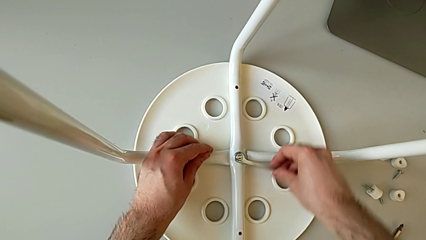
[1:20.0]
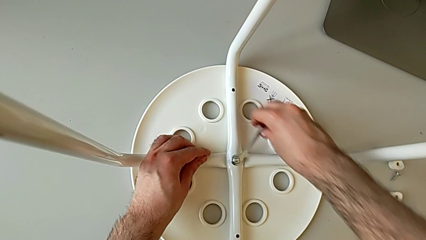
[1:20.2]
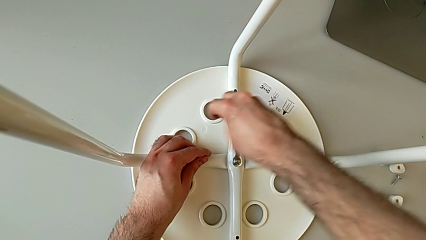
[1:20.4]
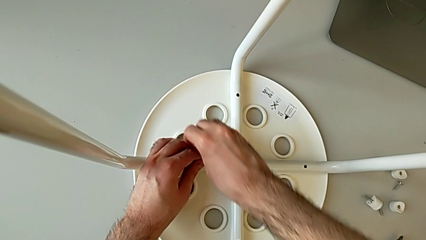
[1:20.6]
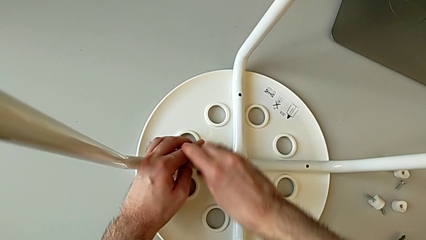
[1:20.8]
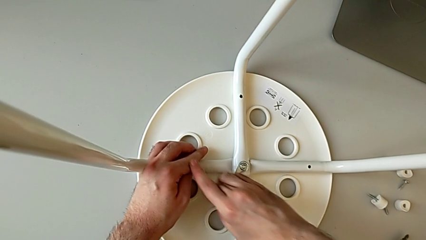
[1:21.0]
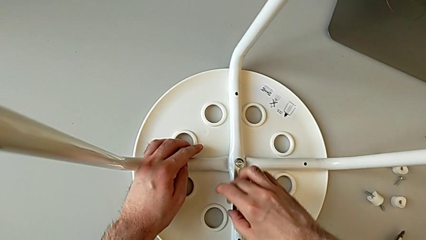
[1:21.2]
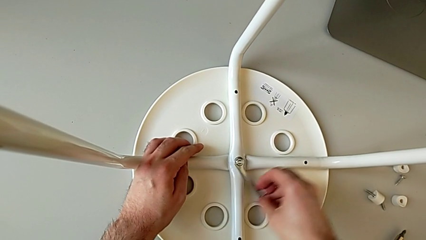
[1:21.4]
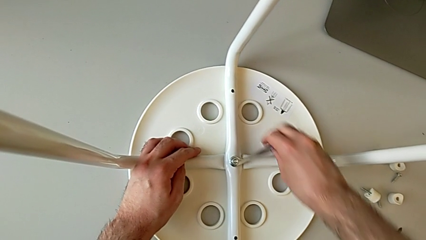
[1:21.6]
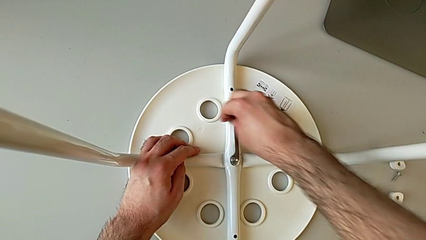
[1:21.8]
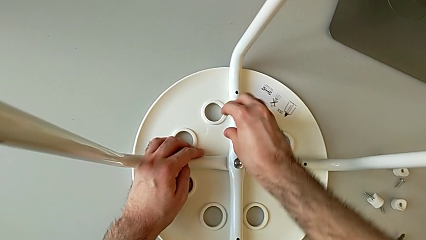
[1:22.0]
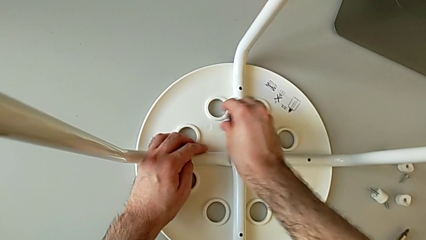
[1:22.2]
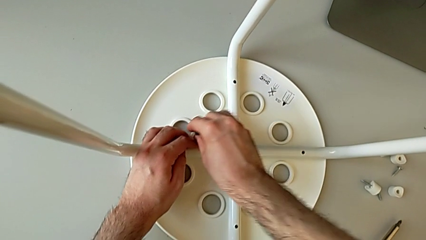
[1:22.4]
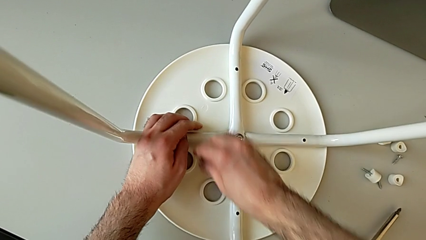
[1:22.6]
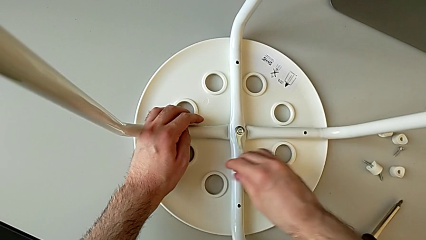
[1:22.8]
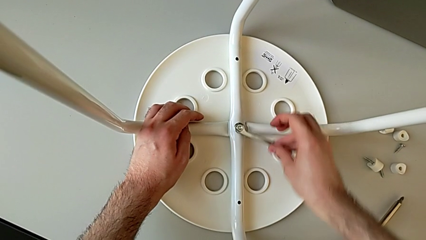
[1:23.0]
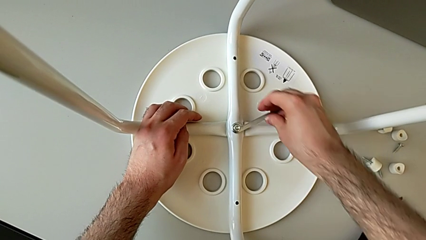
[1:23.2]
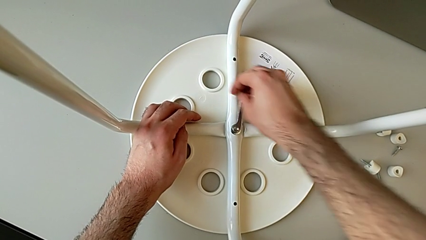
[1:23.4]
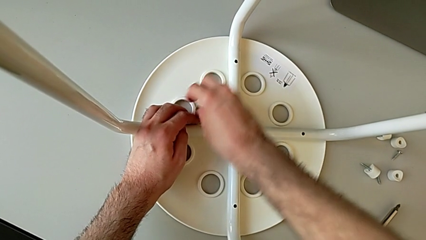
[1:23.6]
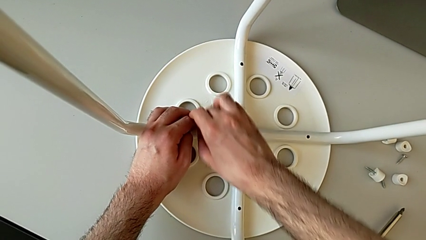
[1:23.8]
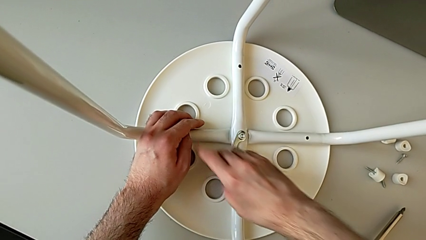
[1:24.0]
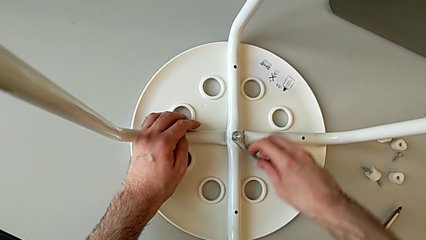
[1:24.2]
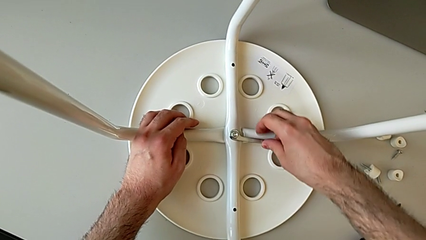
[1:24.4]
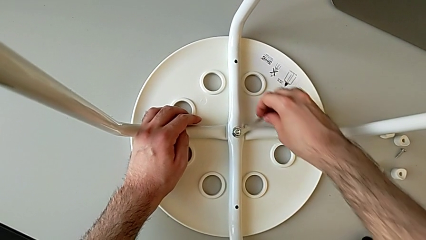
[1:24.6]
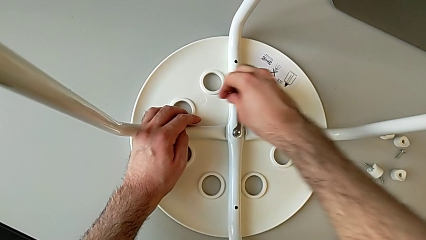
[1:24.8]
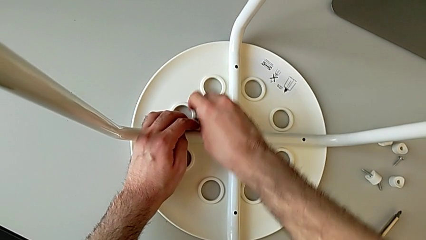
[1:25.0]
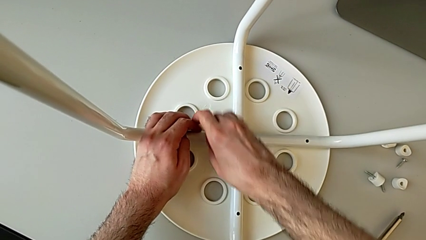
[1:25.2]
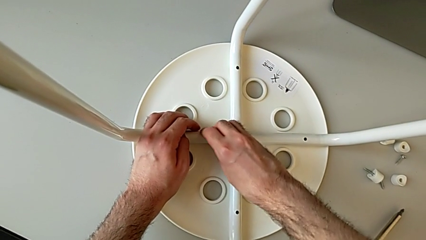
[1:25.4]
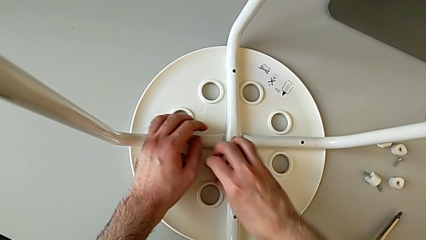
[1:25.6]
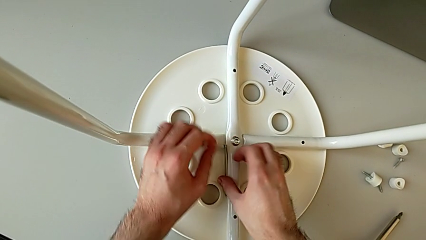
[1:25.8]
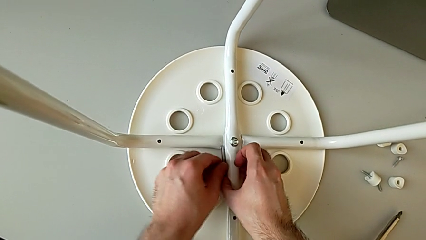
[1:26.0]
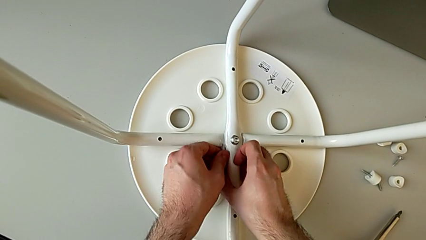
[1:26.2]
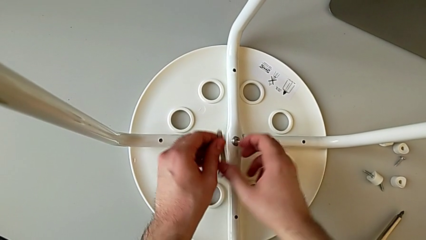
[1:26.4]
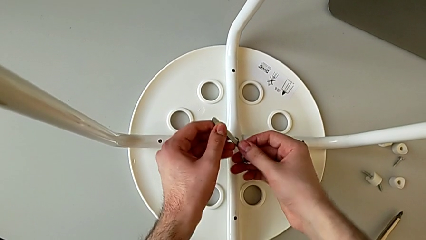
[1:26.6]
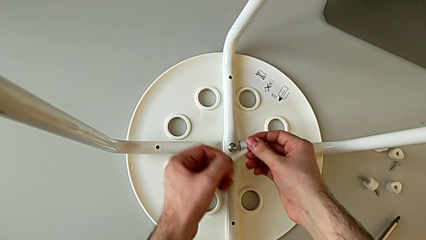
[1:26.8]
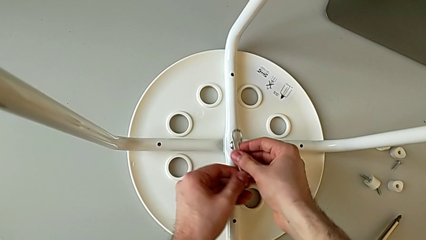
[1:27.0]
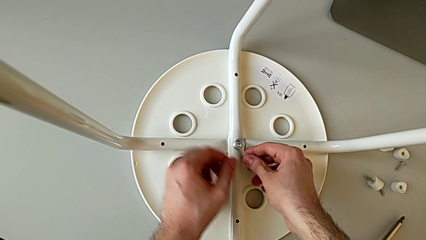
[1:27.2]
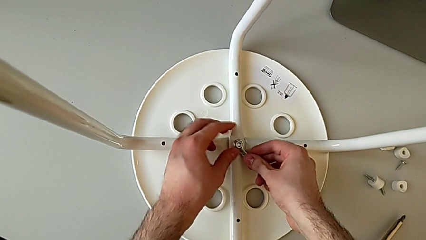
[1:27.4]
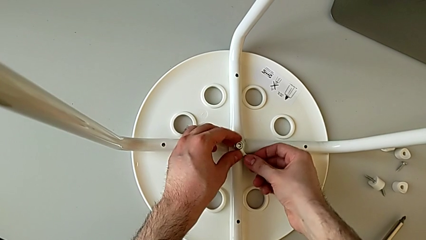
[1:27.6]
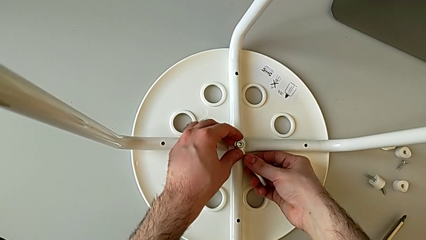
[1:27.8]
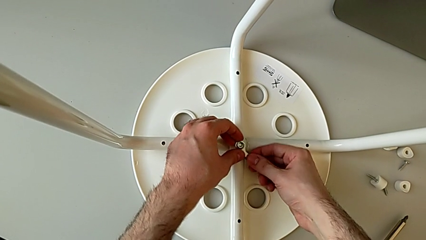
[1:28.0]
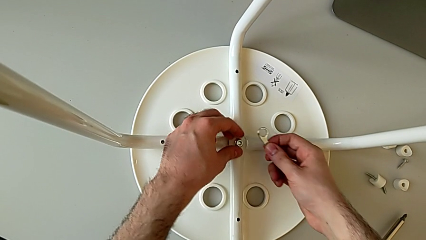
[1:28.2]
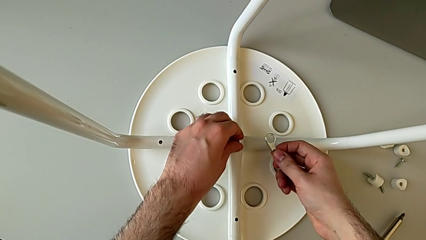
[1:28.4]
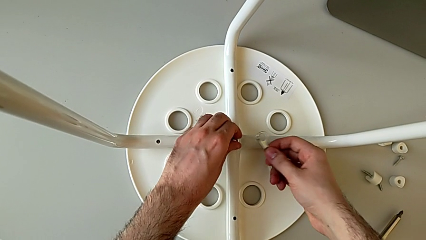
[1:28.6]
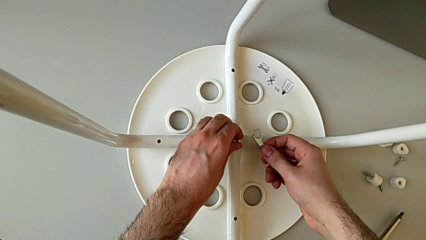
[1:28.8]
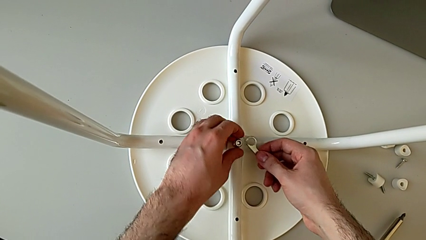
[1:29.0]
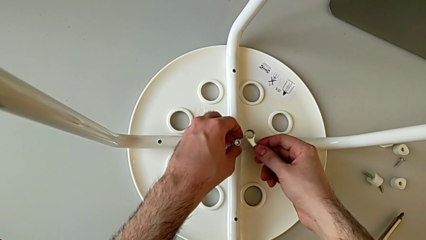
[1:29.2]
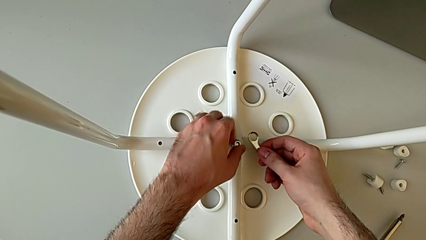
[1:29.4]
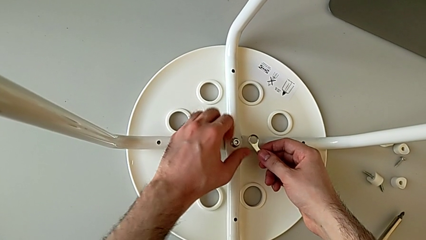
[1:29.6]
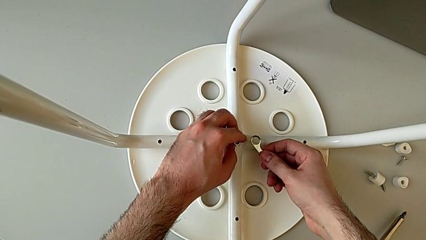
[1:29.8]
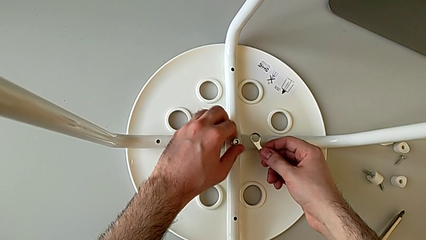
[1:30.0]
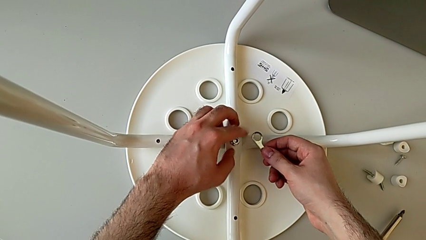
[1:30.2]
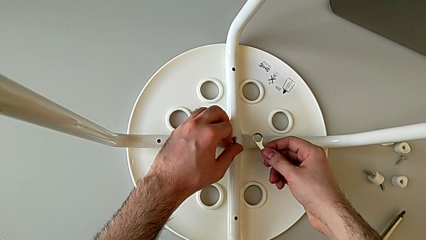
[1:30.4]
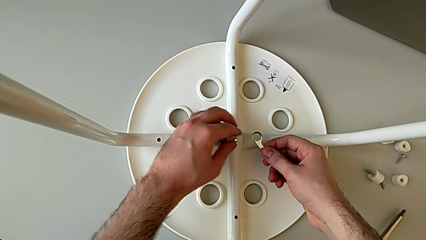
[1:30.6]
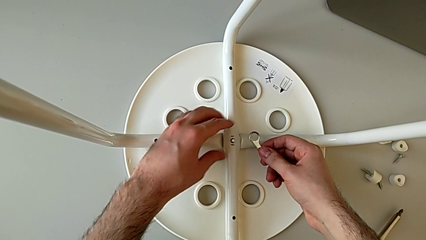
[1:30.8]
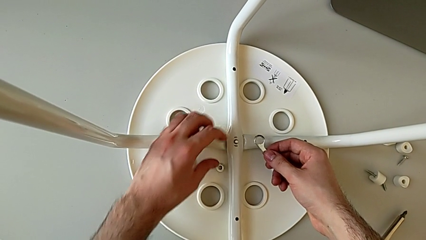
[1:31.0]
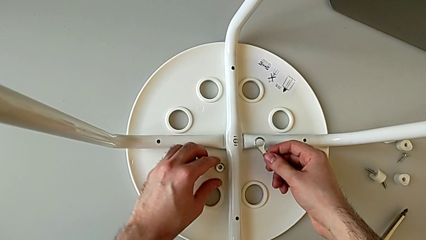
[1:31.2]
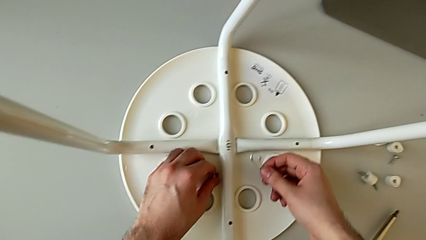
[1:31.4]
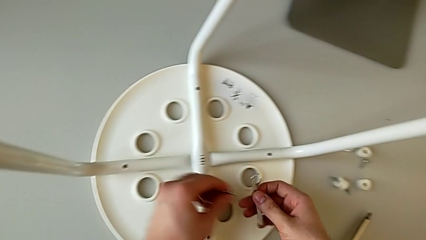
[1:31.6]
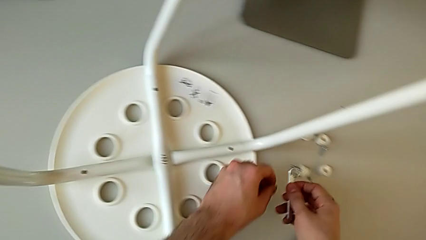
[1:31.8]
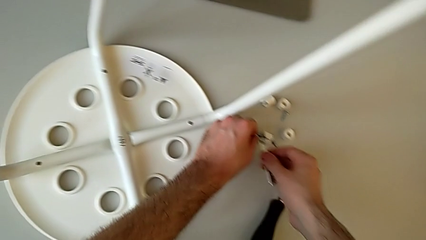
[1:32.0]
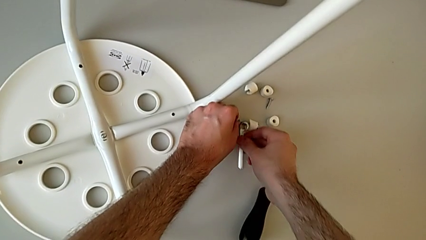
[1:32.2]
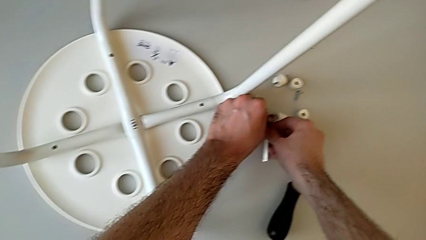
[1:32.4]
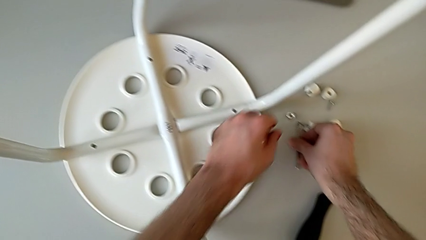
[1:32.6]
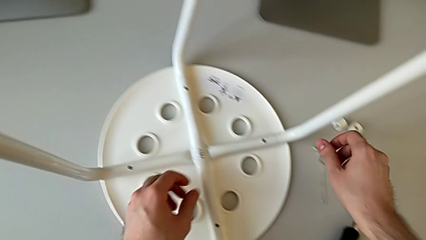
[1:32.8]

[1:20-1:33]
The camera wearer is using a wrench to unscrew the middle hex nut. They unscrew the middle hex nut, hold the leg, wrongly drop the Allen wrench, grab it, insert it, lift the little Allen wrench, unscrew the hex nut, wrongly drop it while removing it, grab it, place it and place the Allen wrench.

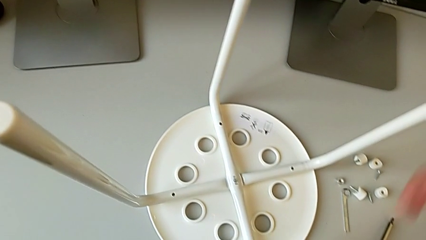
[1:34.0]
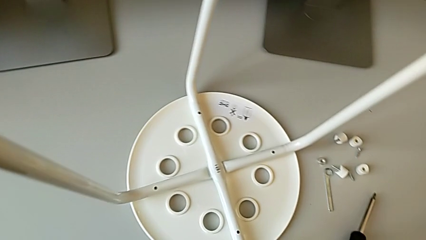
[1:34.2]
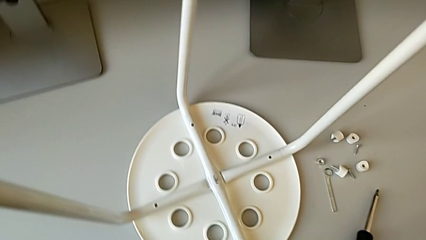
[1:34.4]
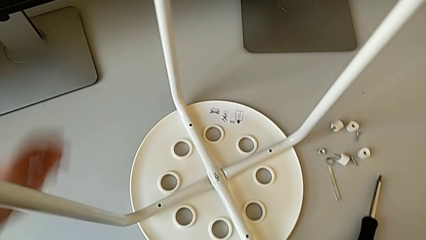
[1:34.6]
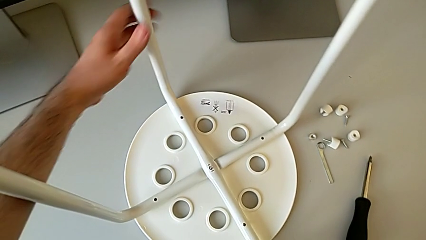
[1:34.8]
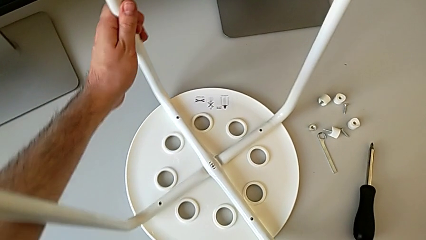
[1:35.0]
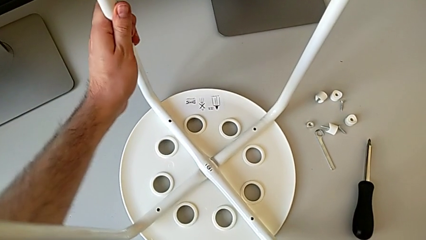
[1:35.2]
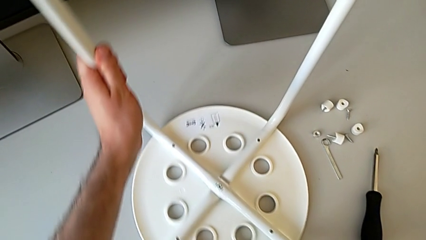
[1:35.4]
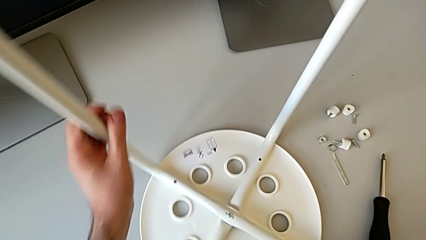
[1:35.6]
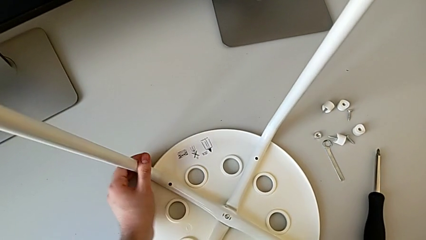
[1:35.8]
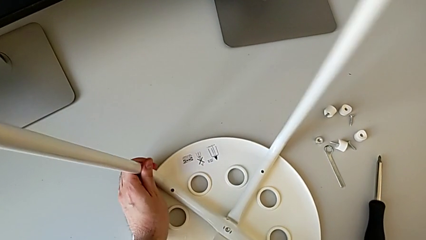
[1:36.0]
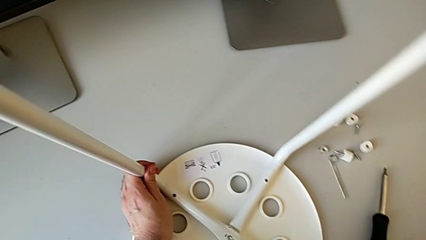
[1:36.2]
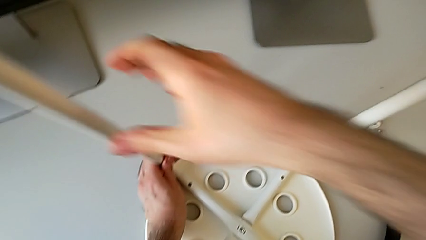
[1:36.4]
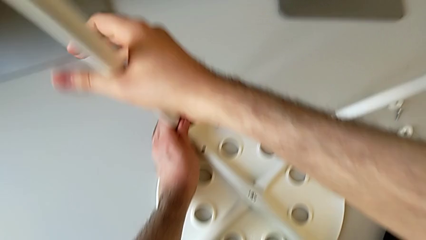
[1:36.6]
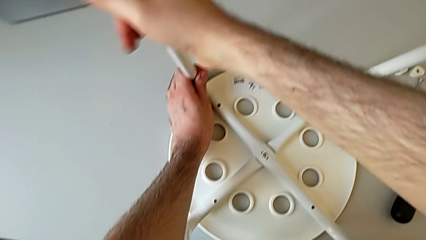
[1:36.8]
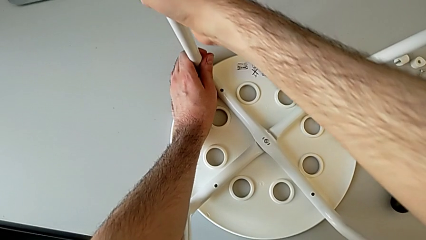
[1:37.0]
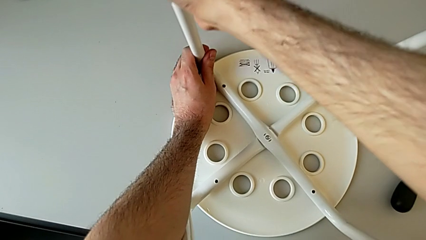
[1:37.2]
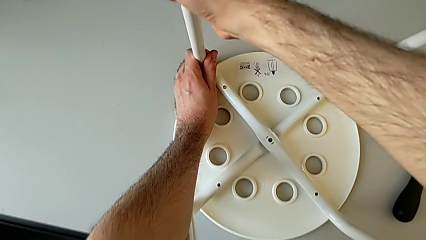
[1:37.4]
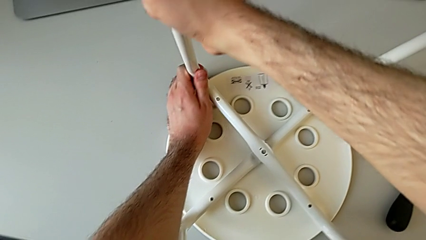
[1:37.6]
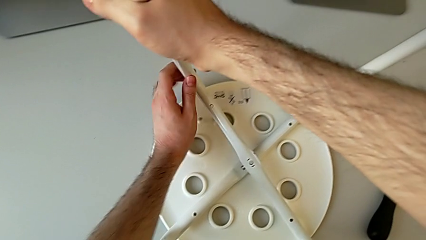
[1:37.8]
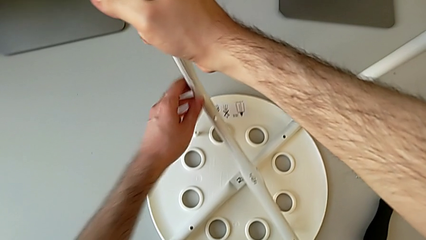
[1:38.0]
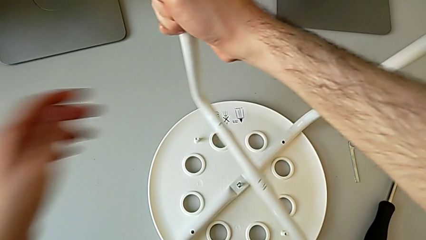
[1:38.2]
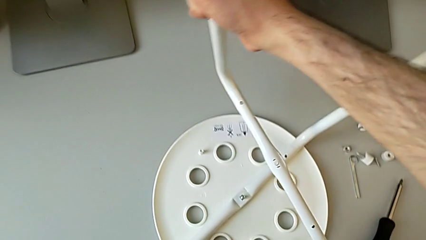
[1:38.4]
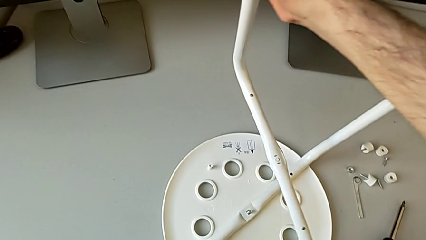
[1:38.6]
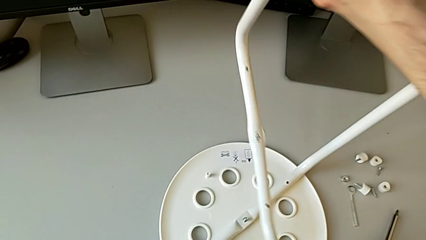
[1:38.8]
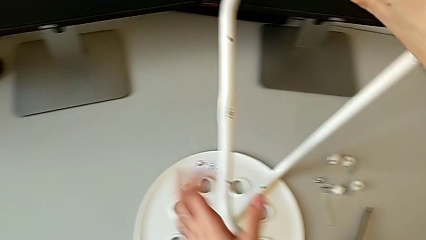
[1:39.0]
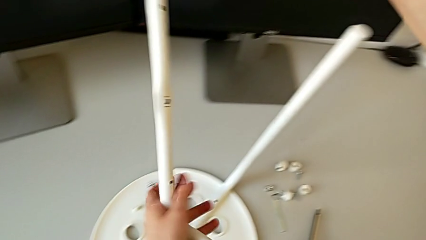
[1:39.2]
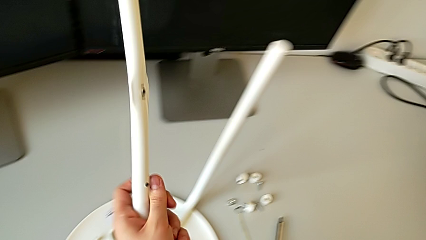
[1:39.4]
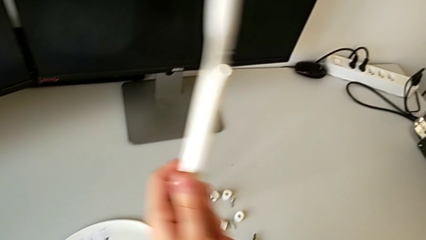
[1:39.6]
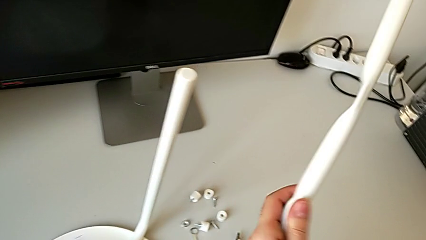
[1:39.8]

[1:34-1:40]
The camera wearer is disassembling the legs from the seat of the stool. They slide the stool, disassemble the first leg and lift it.
